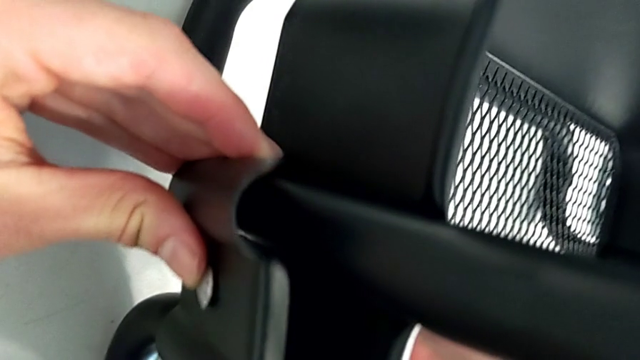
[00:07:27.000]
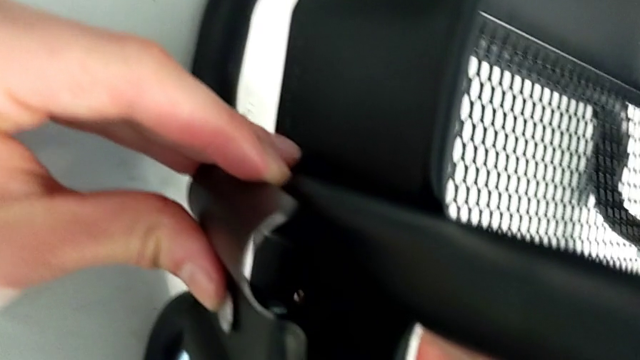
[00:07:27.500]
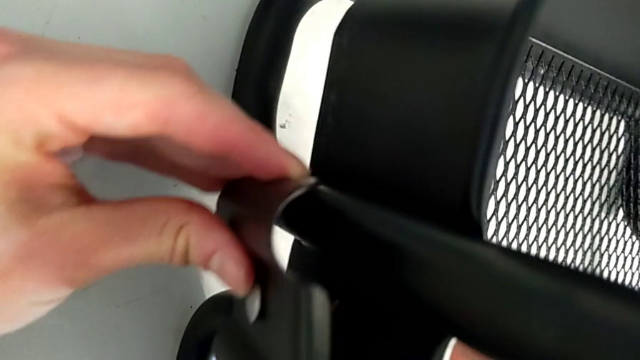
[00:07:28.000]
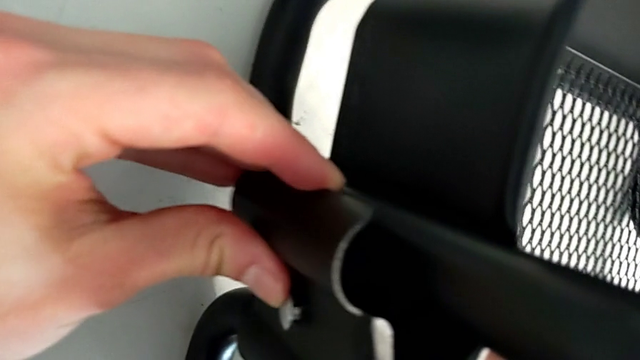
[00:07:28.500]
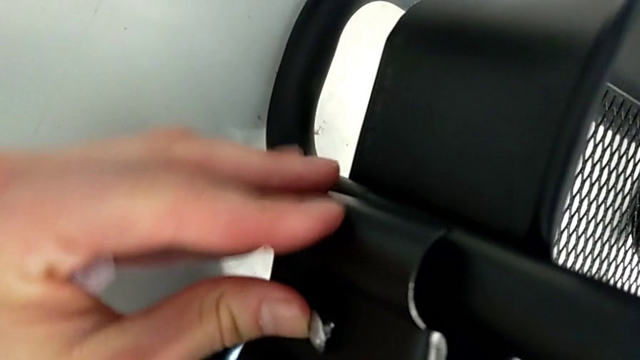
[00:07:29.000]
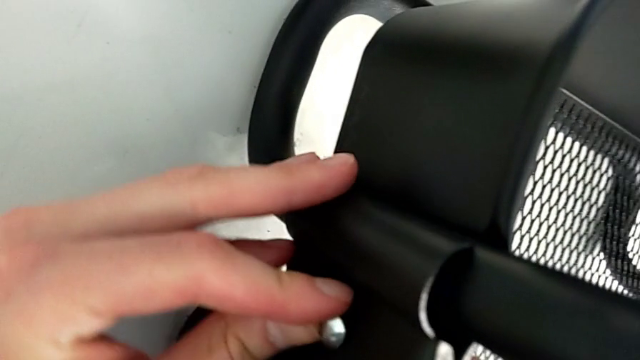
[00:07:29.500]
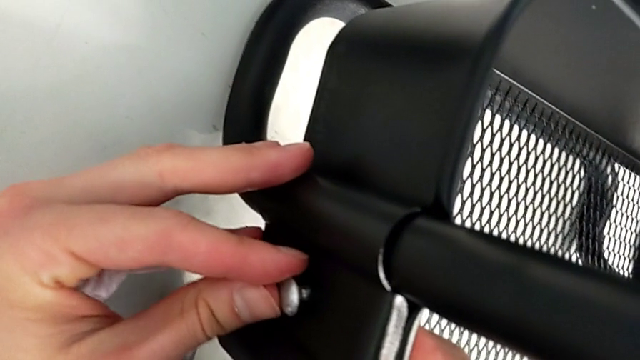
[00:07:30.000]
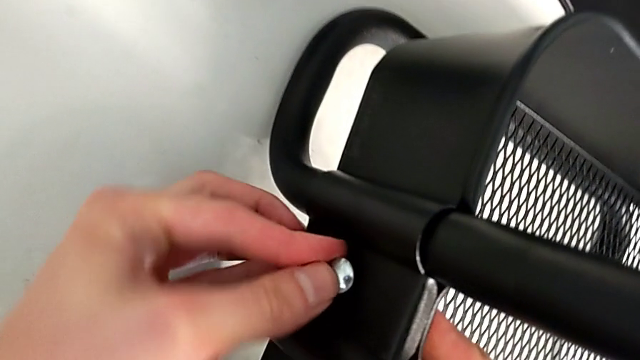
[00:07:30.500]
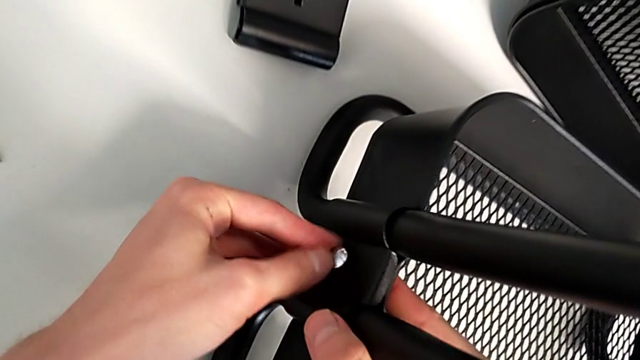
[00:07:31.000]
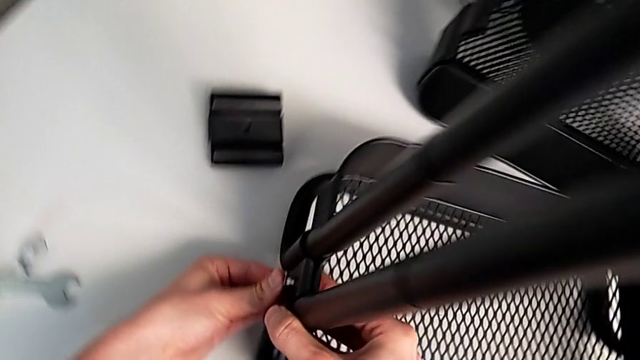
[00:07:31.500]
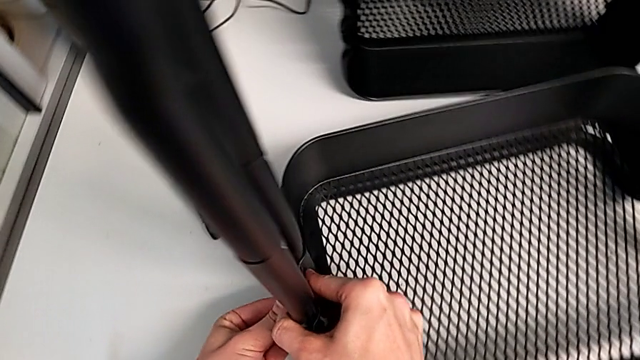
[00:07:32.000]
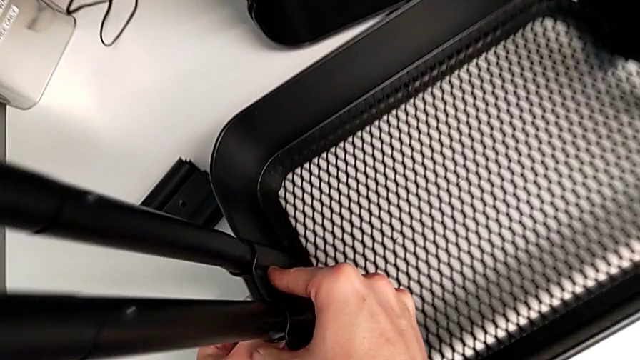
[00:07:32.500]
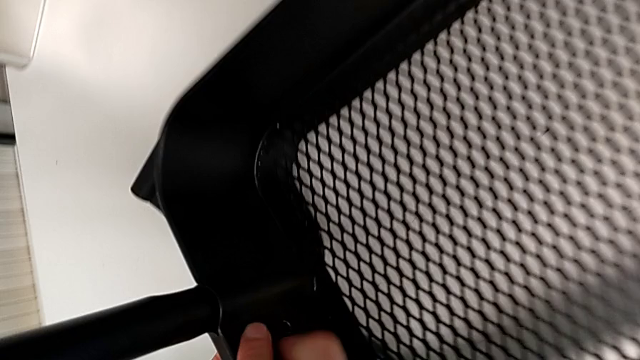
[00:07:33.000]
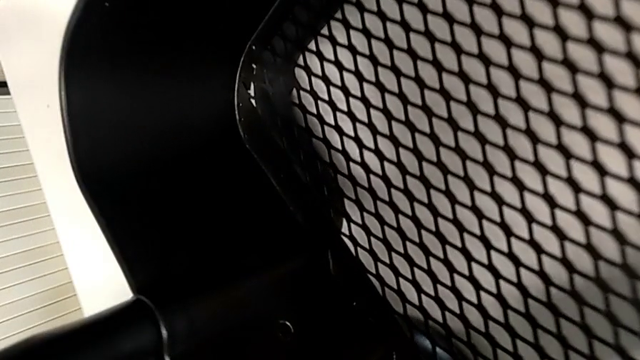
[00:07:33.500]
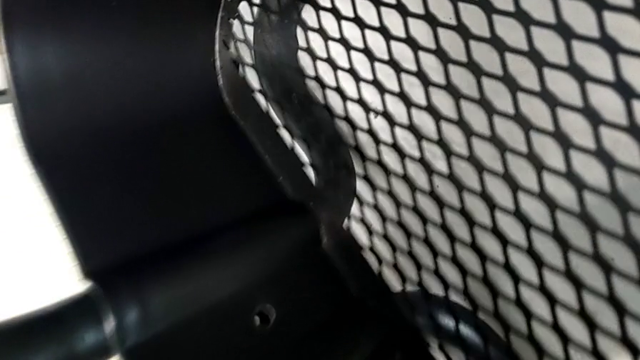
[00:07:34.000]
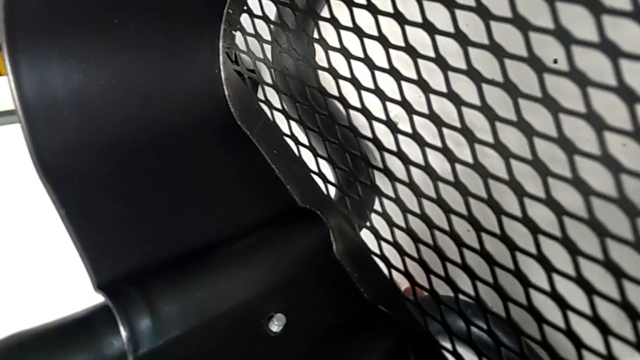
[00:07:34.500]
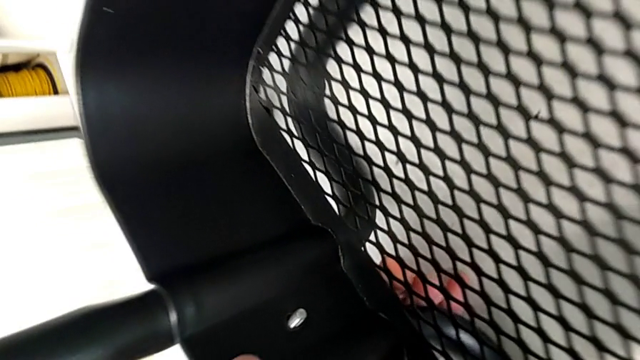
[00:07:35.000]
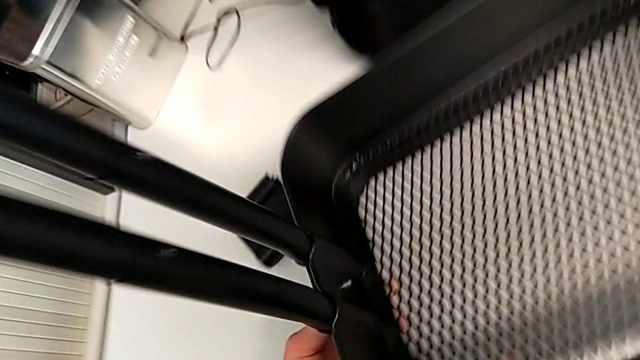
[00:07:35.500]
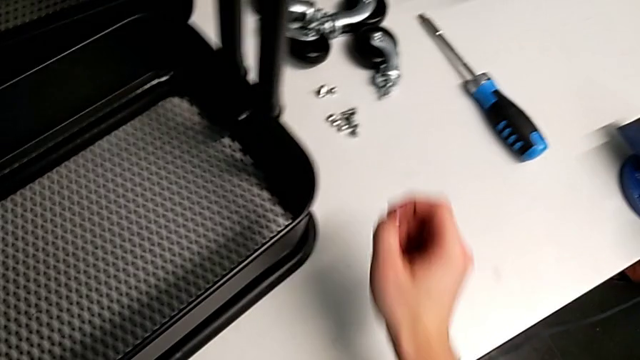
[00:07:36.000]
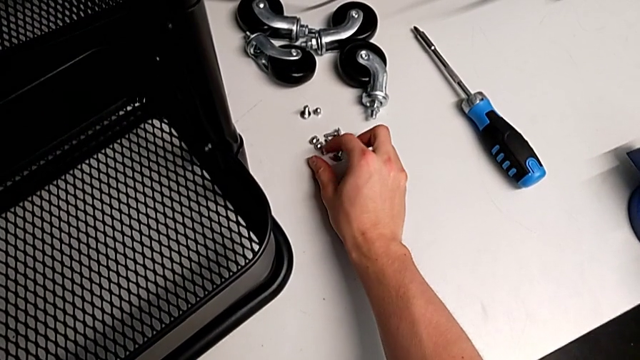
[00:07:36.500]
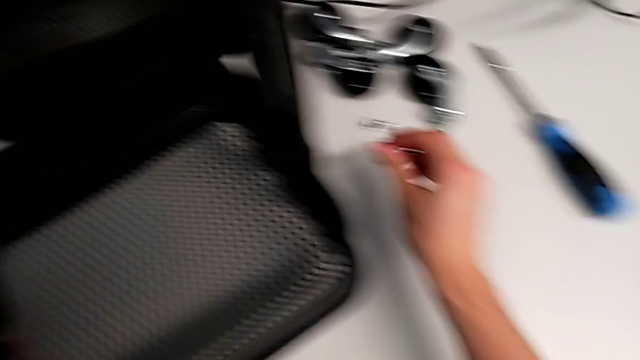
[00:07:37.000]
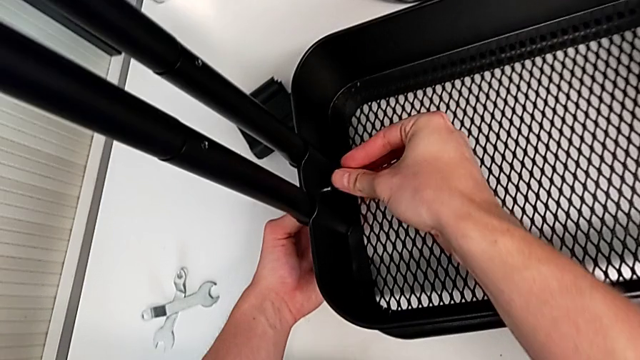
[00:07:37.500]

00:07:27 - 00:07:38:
The camera wearer is assembling the bottom tray. They insert the bracket, insert the bolt and grab the hexagon cap nut.

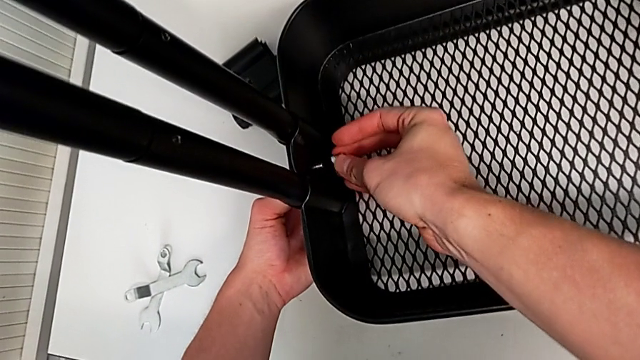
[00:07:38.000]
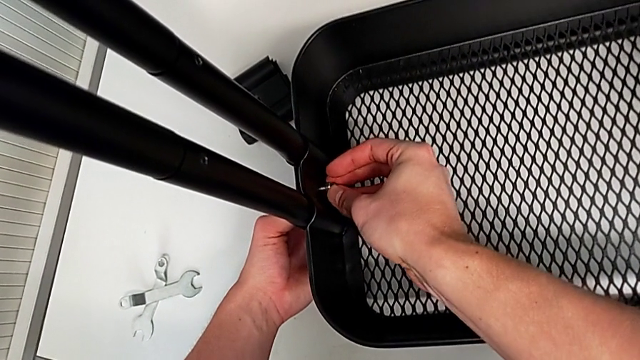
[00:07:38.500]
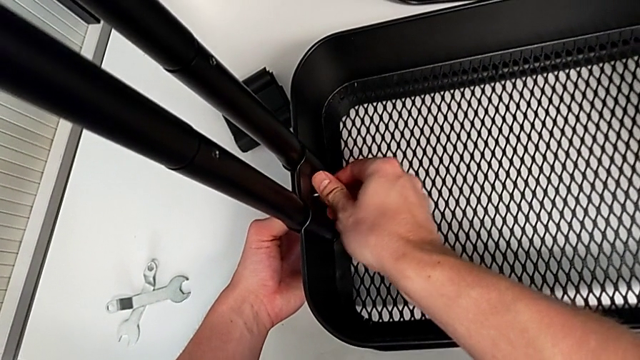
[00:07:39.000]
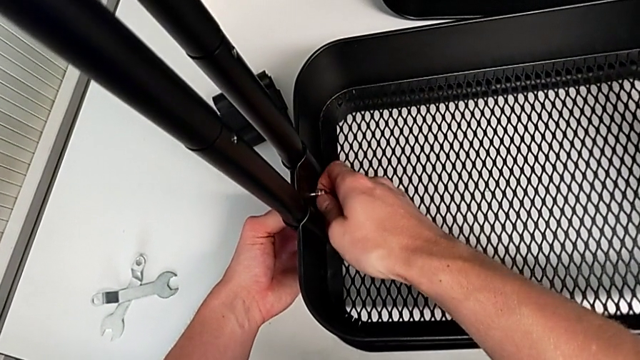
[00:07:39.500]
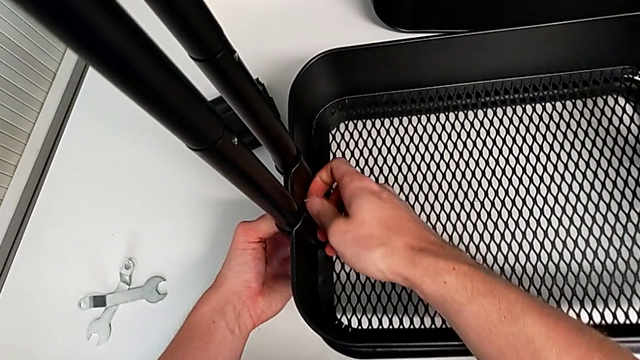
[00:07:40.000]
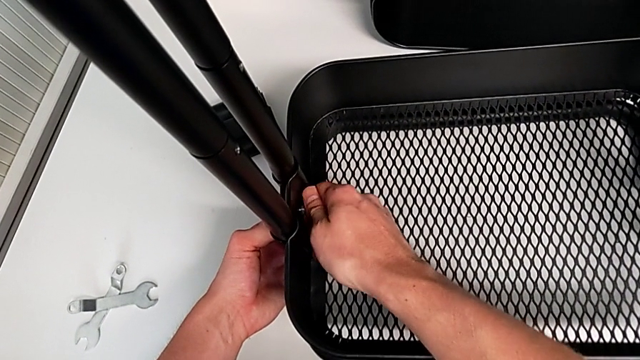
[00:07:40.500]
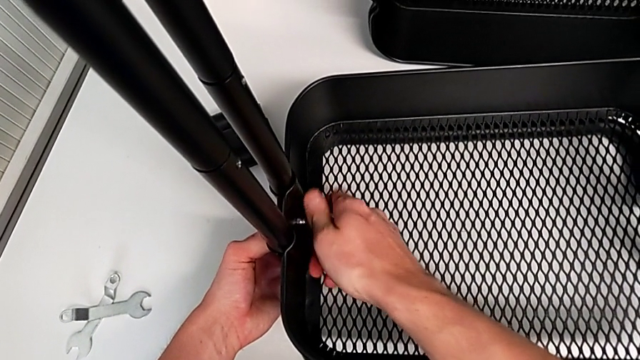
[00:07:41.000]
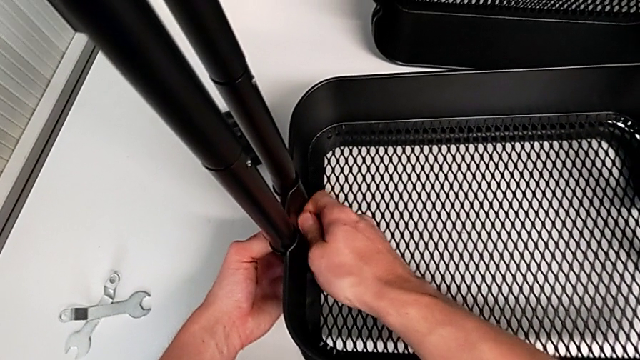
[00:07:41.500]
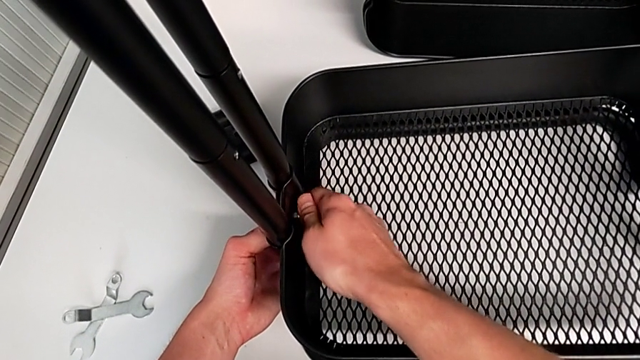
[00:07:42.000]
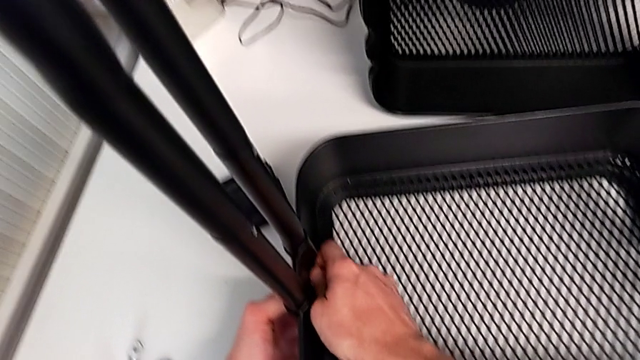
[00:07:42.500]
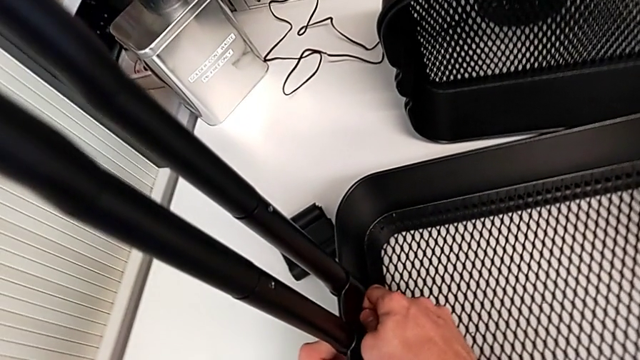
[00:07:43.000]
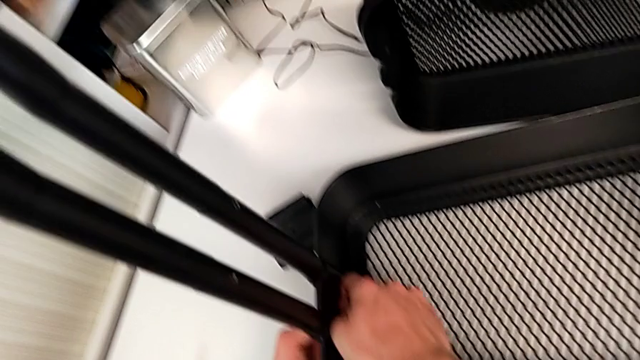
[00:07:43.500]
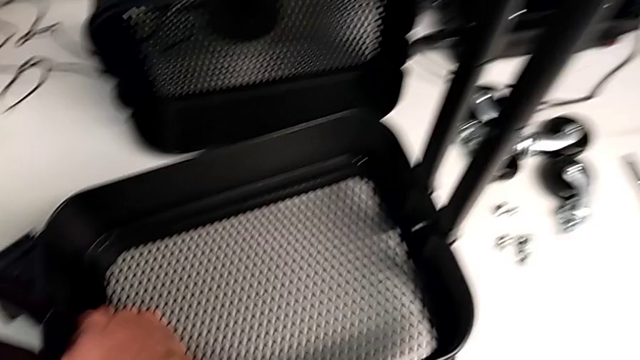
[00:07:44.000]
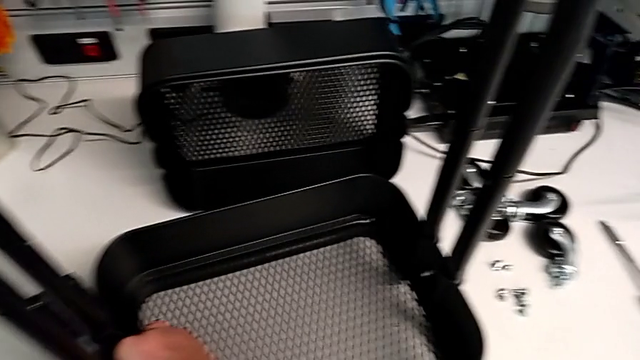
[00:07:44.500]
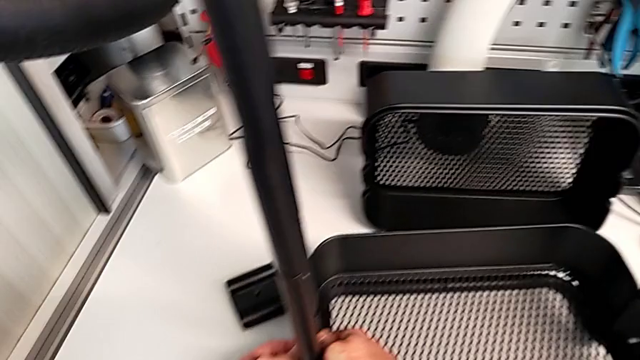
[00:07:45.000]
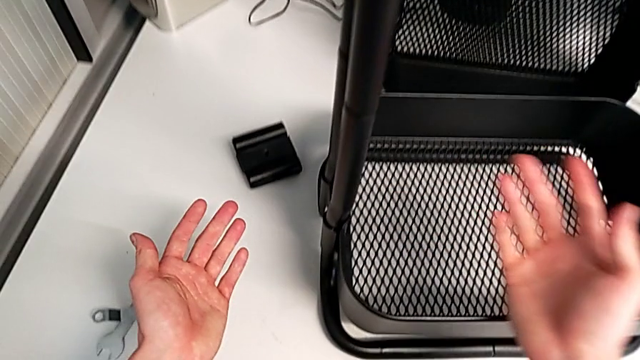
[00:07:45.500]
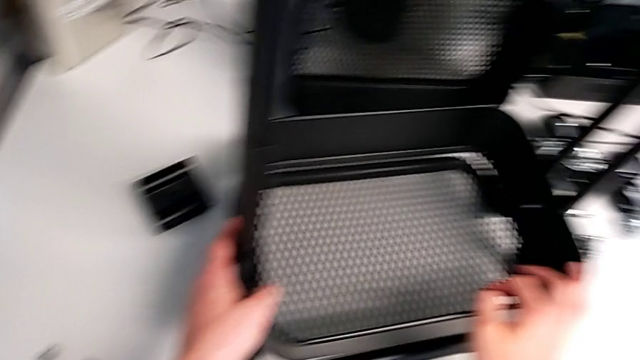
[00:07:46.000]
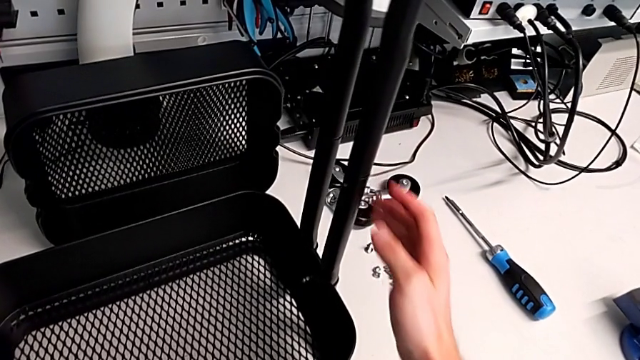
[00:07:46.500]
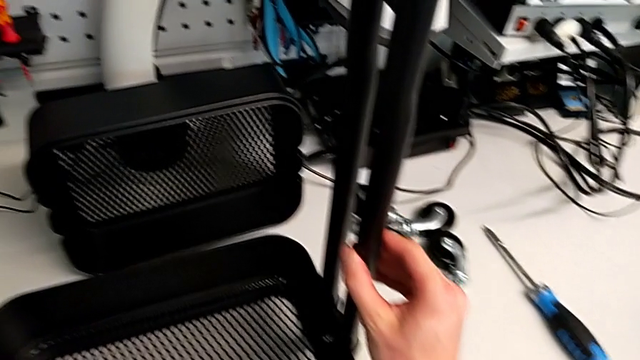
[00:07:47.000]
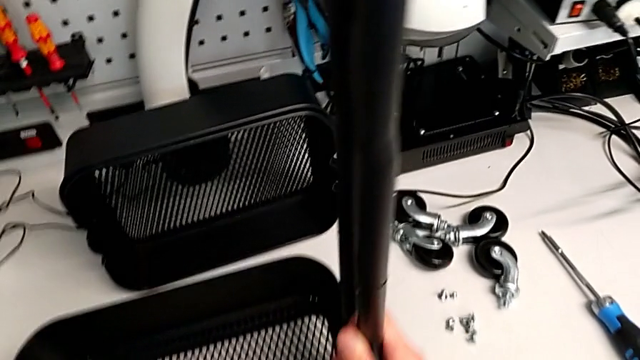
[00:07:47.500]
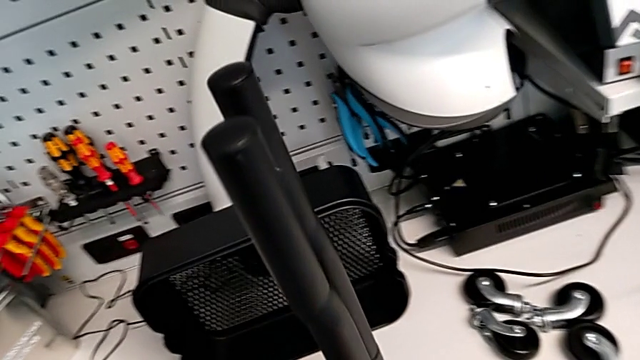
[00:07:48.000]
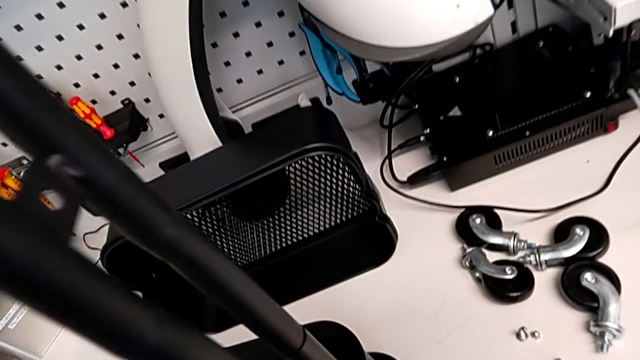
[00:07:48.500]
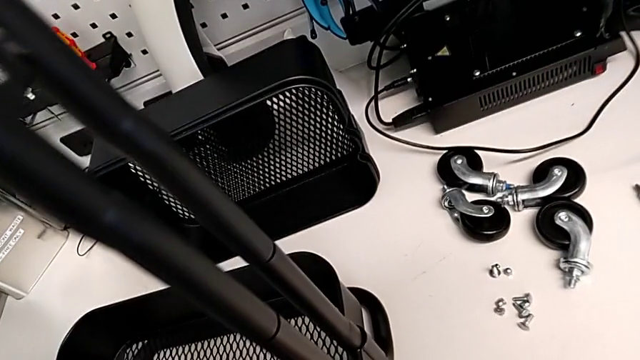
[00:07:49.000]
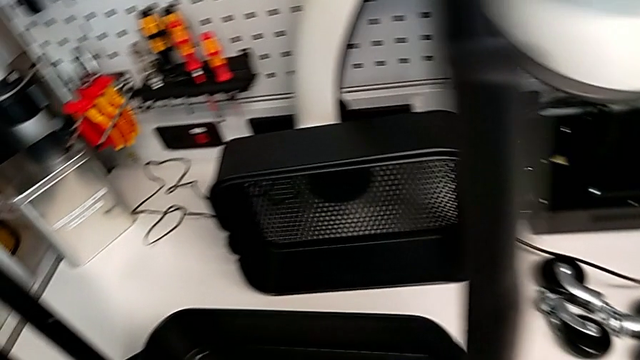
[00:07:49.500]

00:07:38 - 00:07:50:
The camera wearer is assembling the bottom tray. They insert the bolt and screw the hexagon cap nut.
